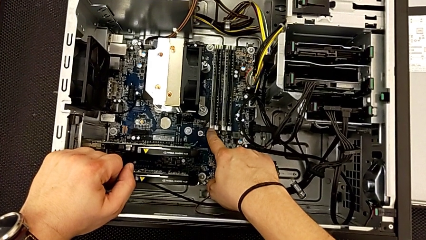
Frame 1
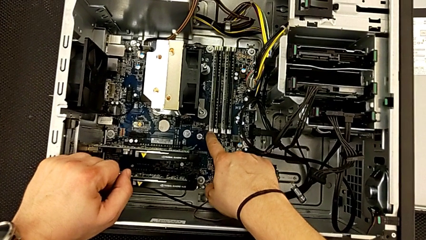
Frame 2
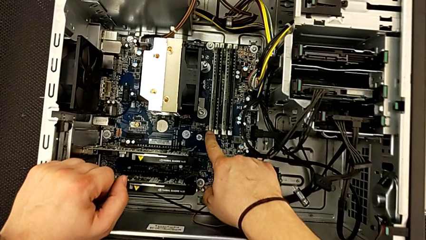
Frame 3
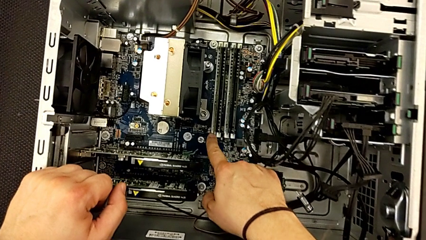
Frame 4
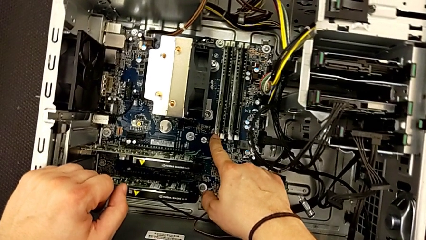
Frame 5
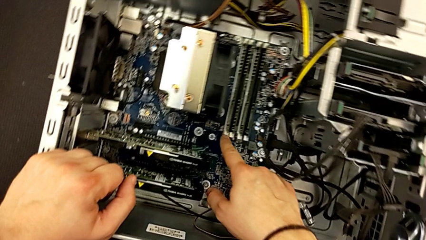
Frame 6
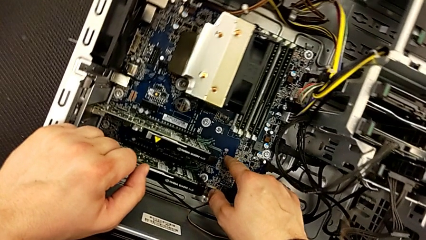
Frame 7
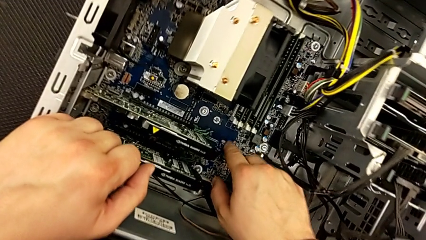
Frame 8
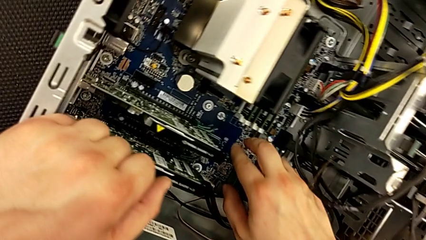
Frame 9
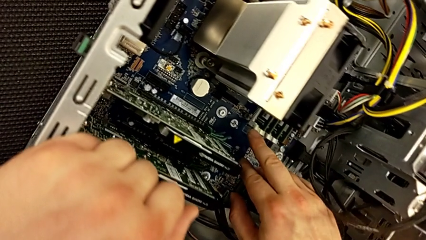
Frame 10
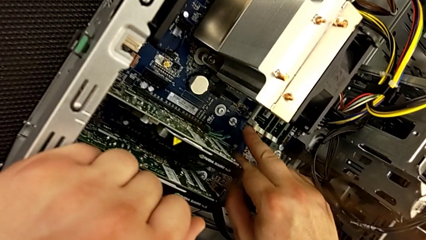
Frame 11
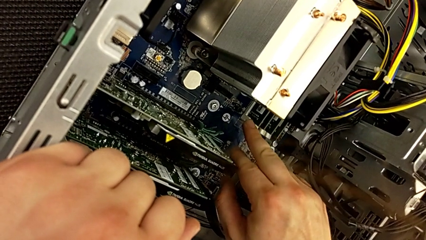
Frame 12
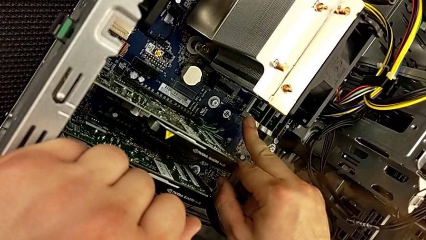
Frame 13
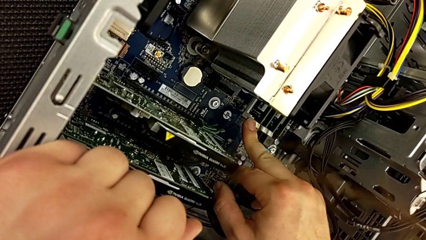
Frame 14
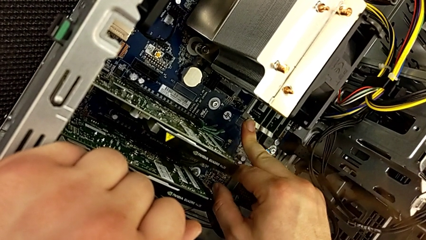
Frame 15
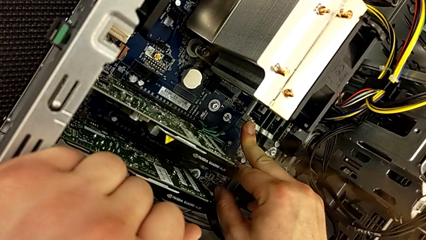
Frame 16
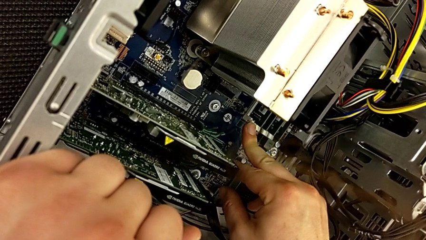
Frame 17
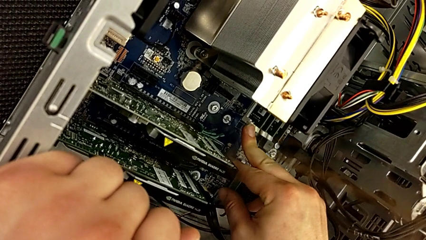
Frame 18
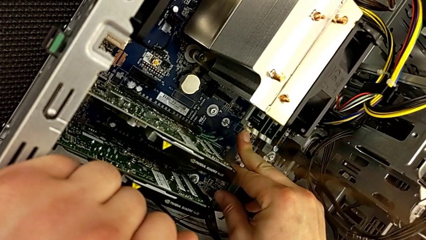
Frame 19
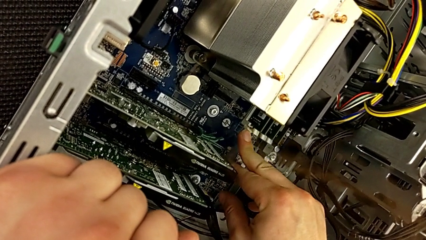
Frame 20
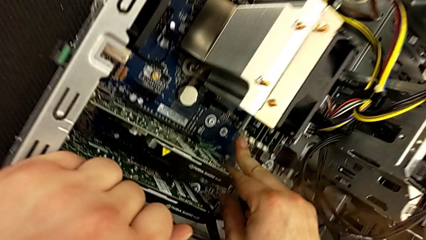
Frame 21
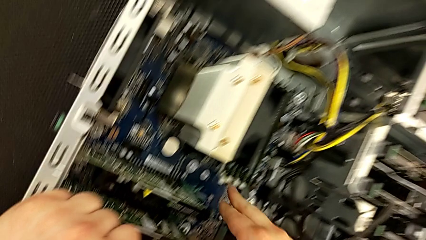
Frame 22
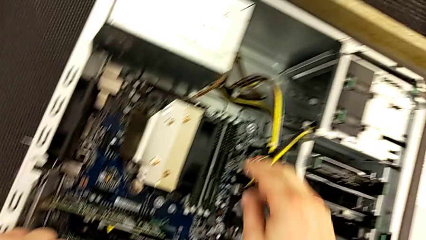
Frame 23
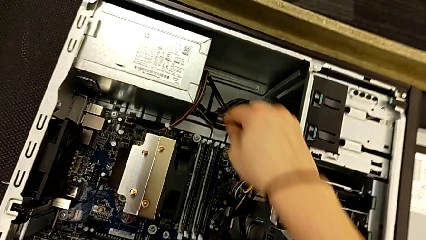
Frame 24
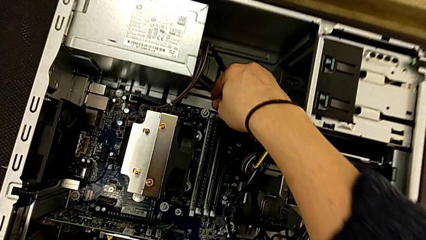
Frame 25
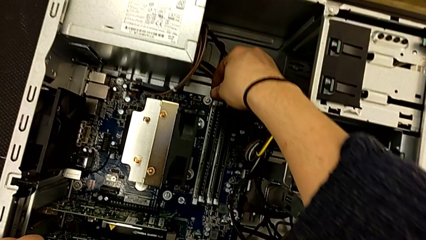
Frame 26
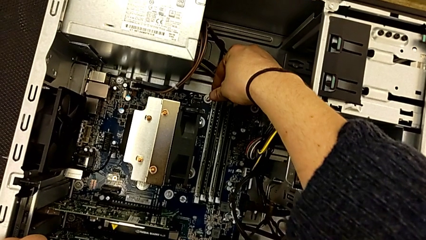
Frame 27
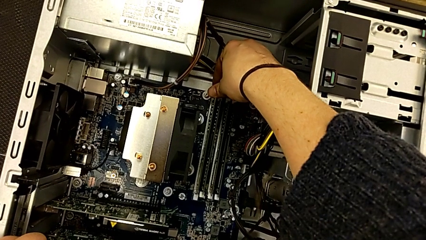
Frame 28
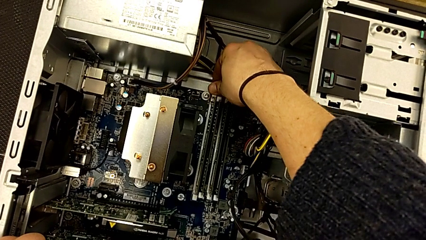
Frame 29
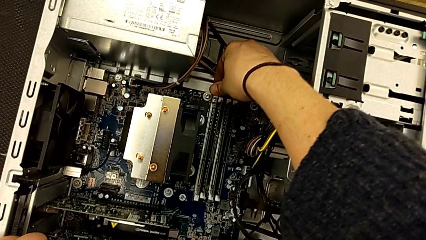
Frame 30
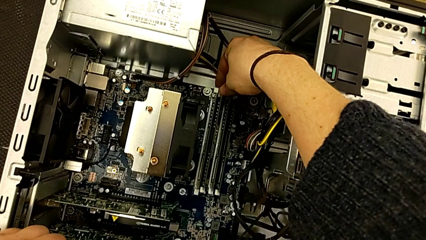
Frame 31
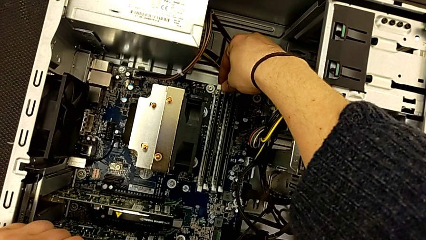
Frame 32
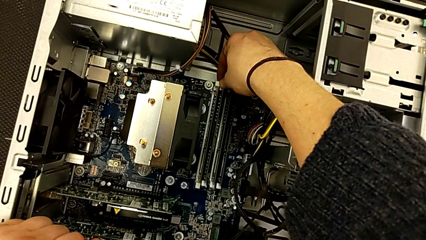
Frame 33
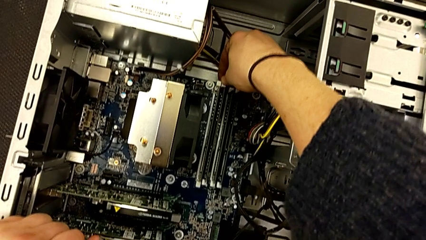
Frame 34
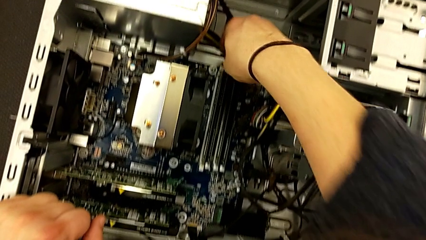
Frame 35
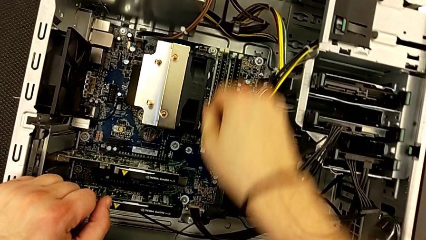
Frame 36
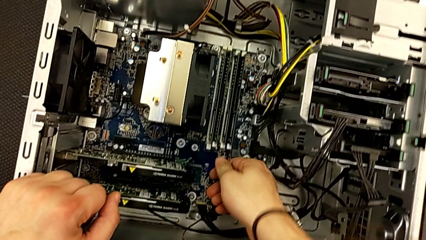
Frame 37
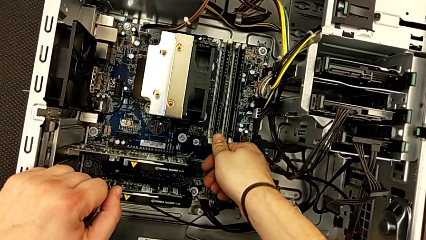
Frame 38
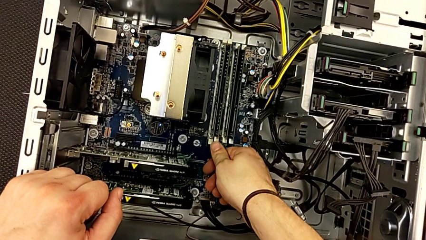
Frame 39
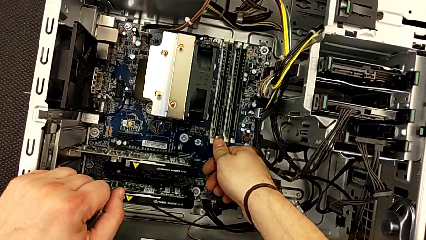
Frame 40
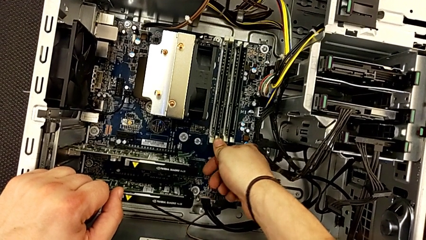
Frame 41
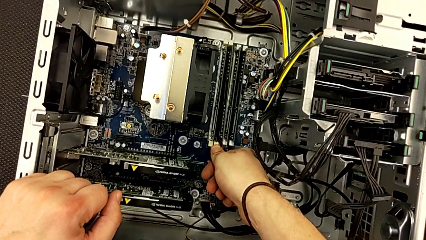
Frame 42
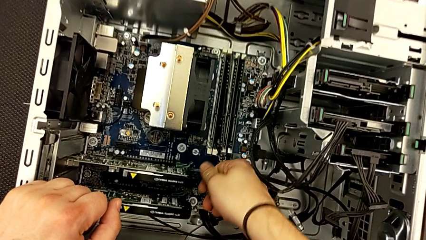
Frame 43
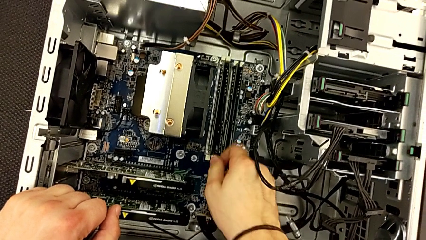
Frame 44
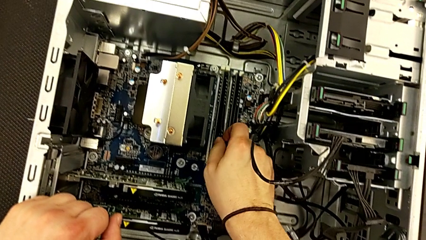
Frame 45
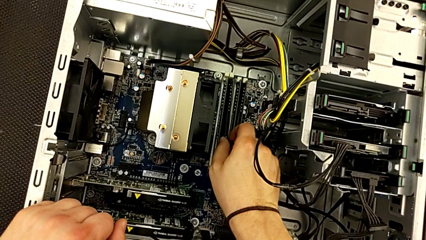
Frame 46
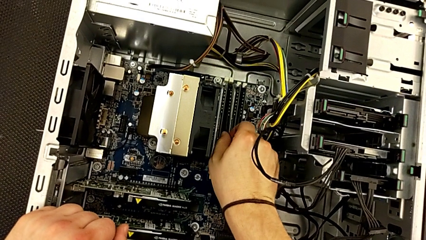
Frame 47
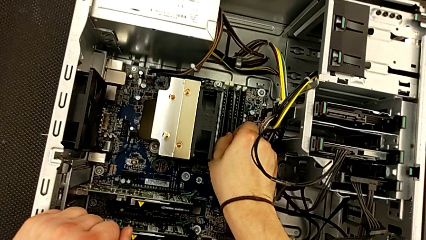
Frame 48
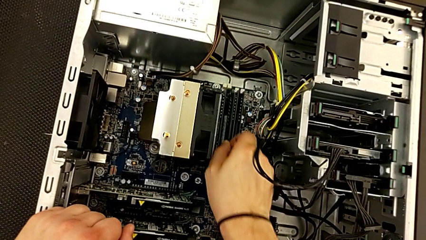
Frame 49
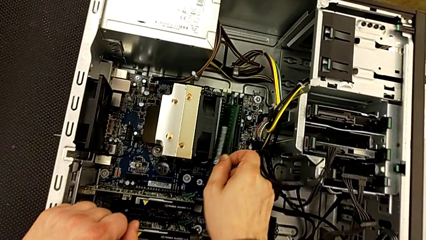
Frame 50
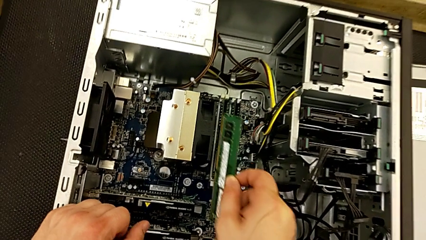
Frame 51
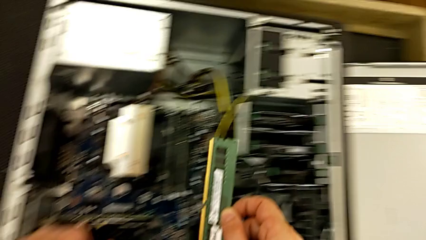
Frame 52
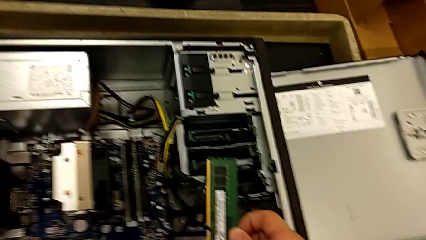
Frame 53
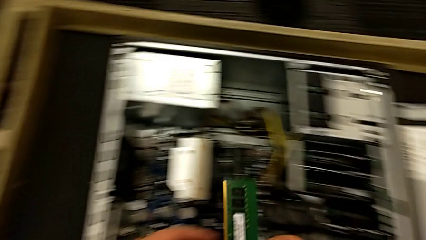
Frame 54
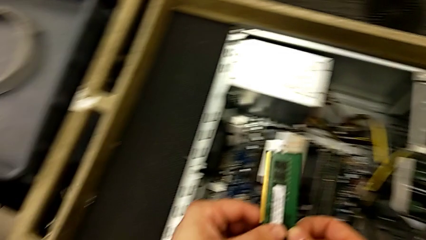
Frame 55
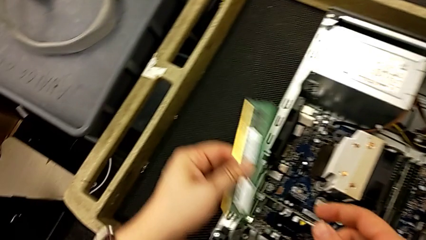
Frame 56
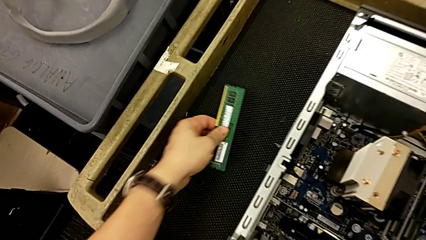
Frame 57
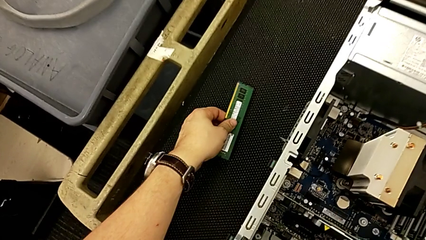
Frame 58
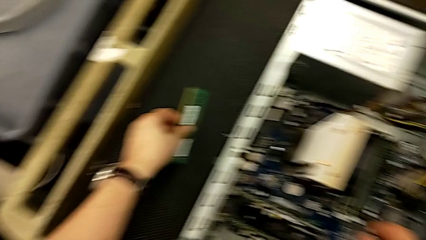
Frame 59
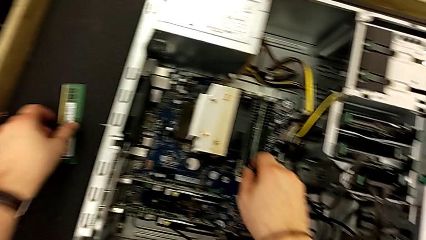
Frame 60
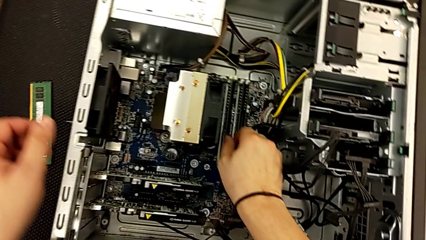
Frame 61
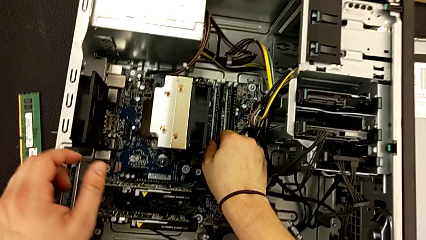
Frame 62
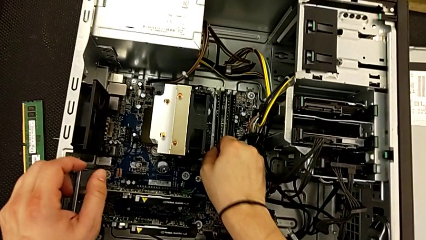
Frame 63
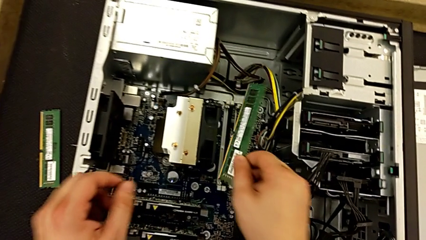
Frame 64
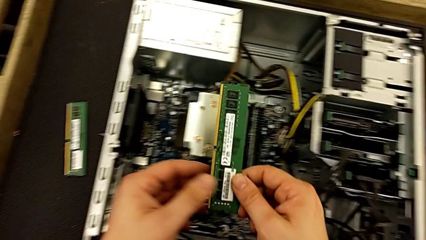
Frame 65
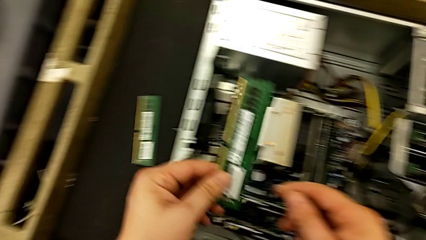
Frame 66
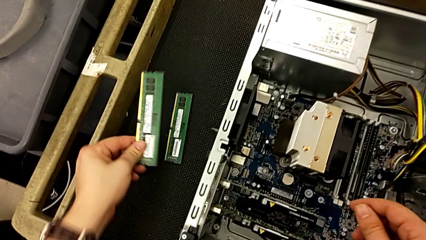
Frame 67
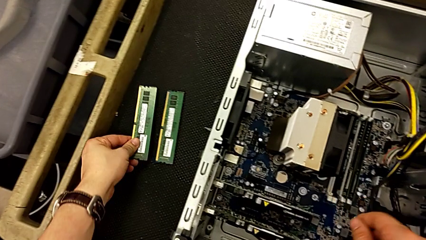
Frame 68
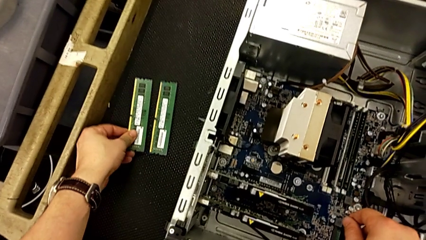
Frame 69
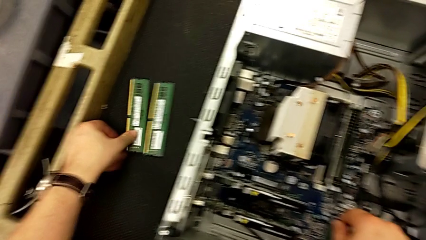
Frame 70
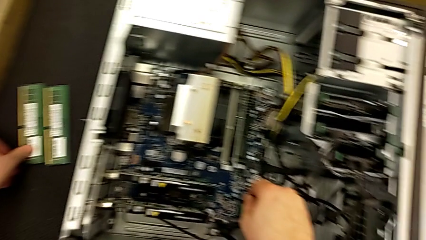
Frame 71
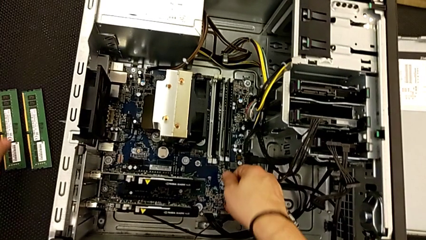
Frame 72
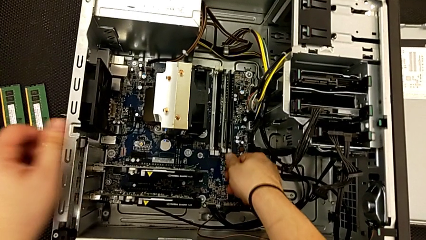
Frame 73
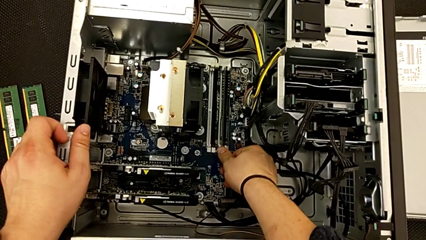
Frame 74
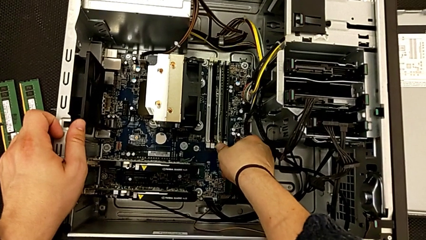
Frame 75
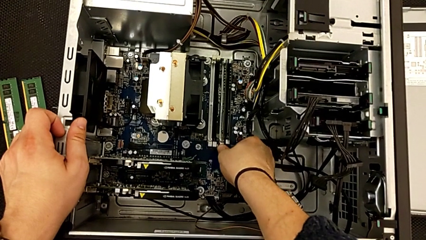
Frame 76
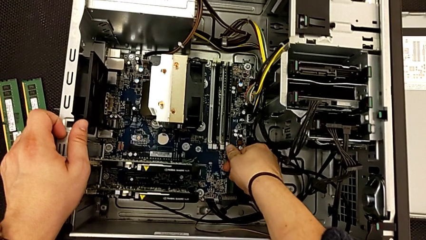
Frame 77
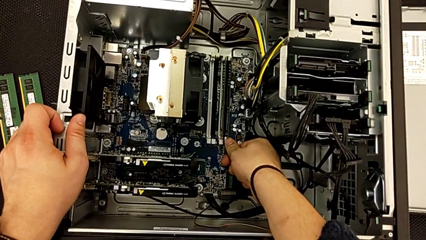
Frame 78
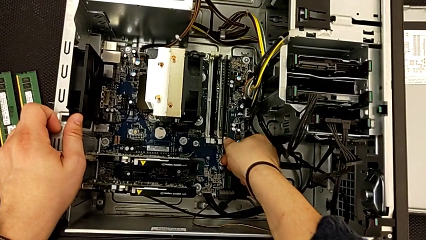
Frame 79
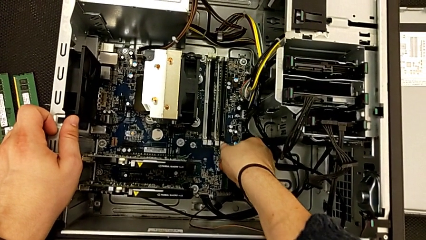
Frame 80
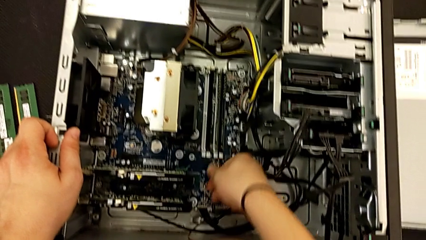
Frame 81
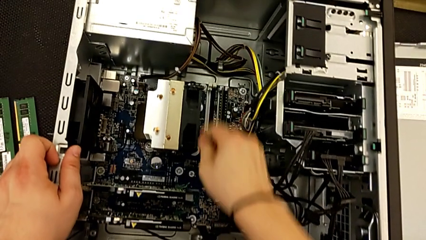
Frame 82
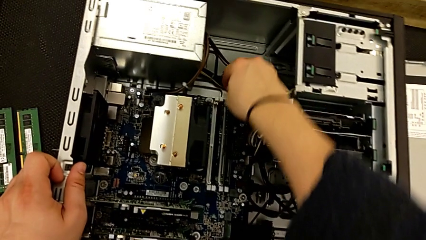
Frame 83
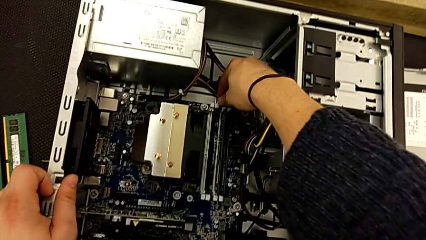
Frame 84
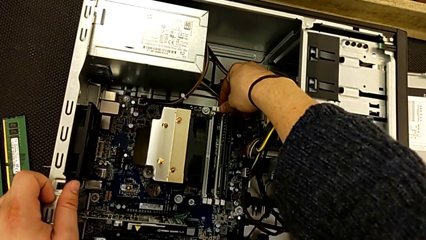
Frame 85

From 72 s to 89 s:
The camera wearer is removing the RAM. They push the first RAM tab, push the second RAM tab, push the third RAM tab, push the fourth RAM tab, withdraw the first RAM, withdraw the second RAM, push the fifth RAM tab and push the sixth RAM tab.
